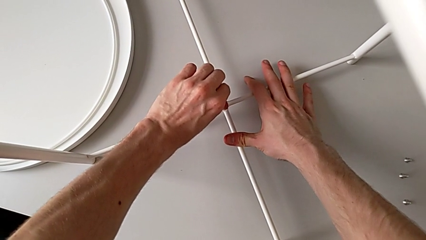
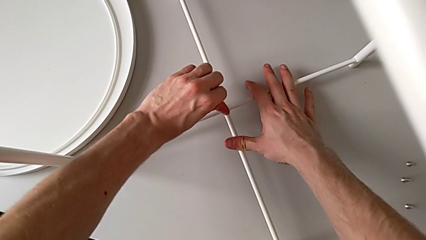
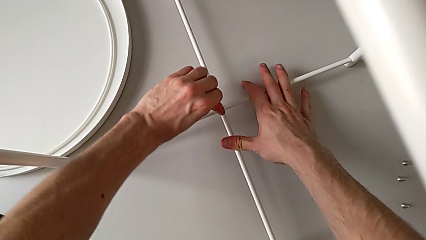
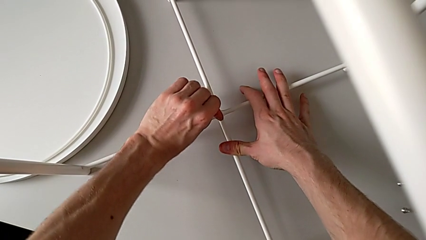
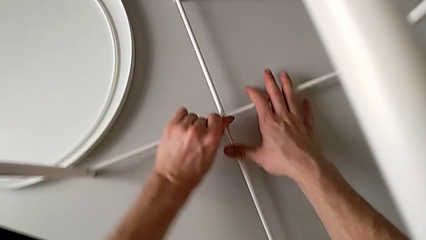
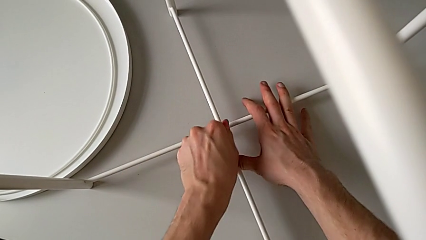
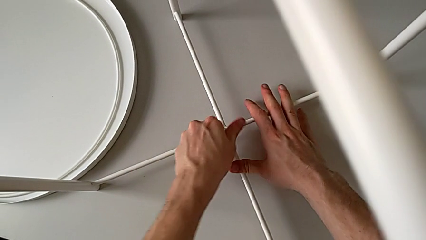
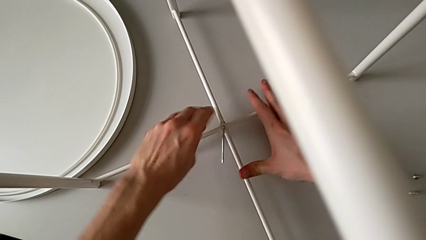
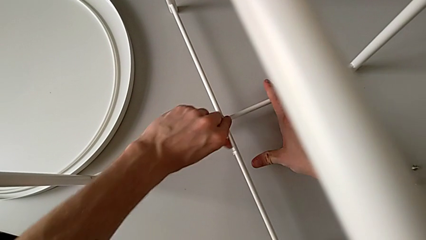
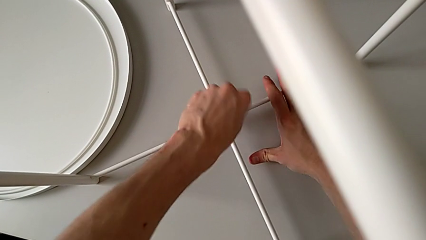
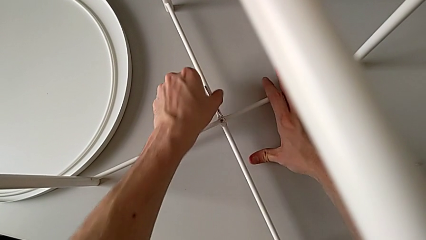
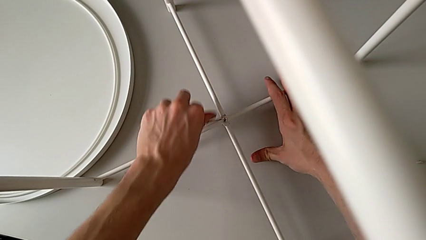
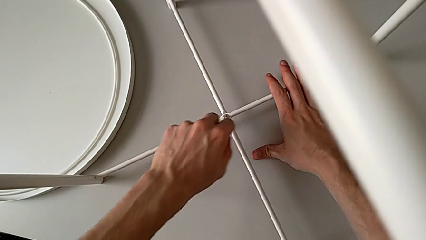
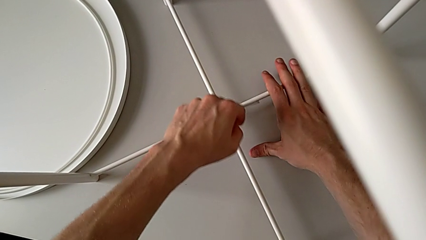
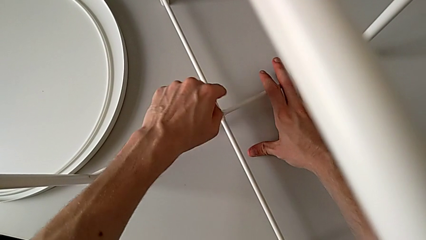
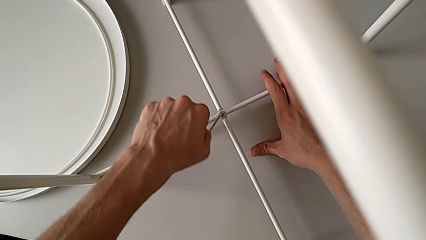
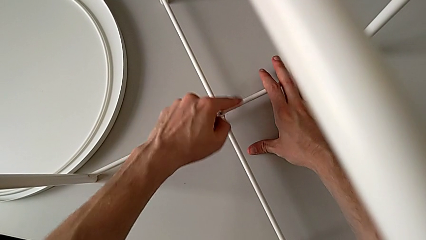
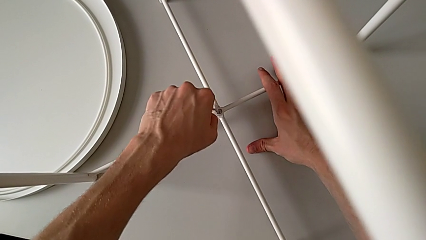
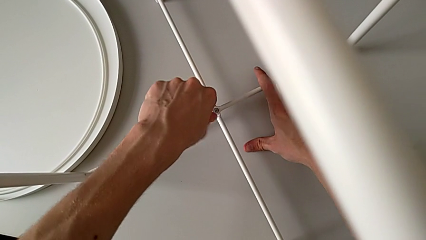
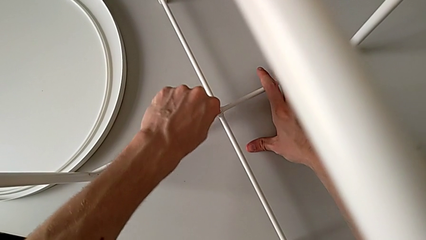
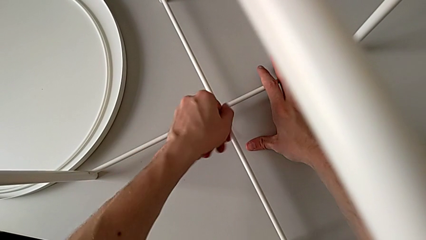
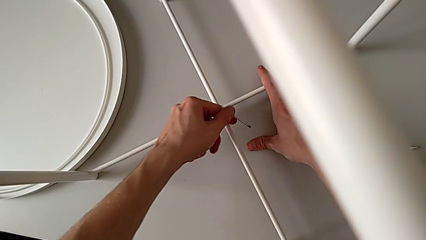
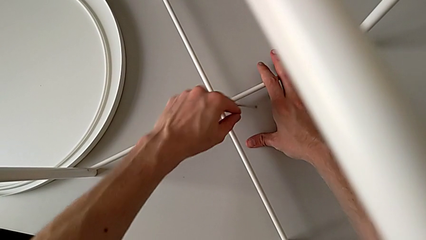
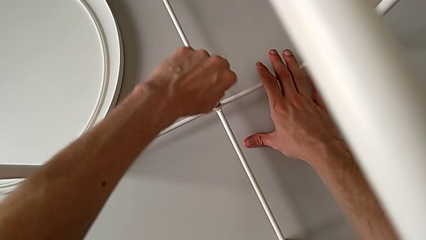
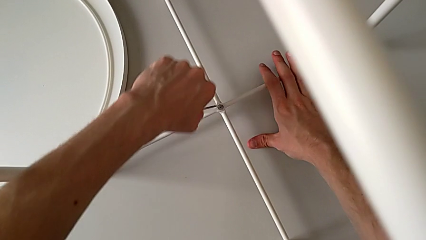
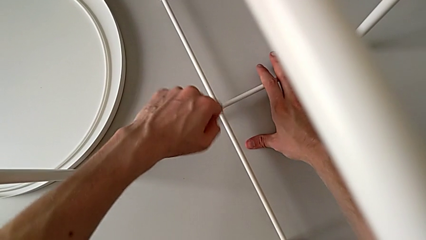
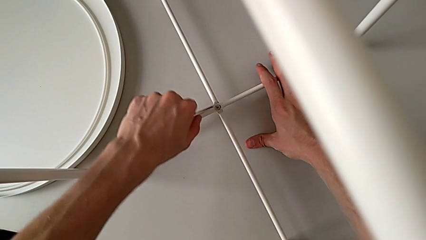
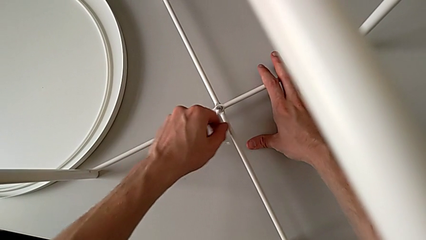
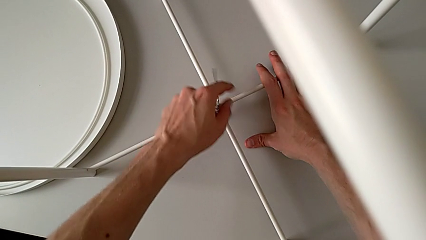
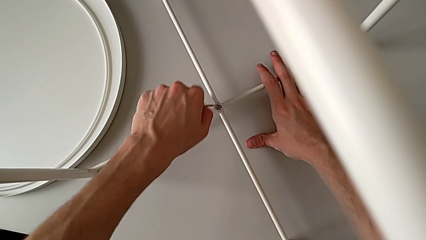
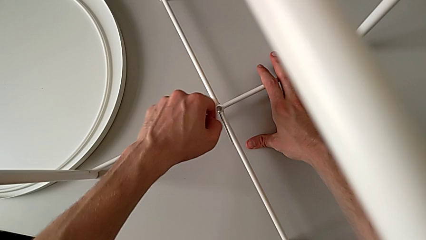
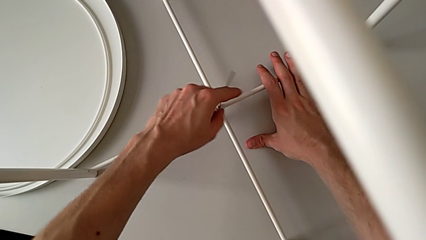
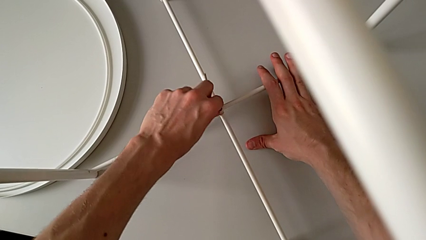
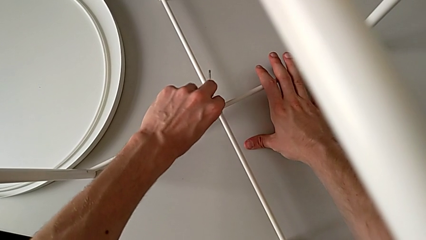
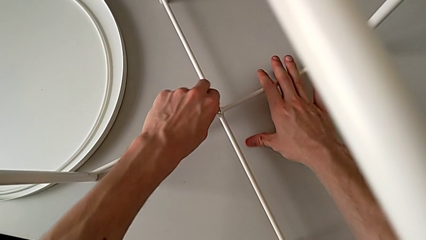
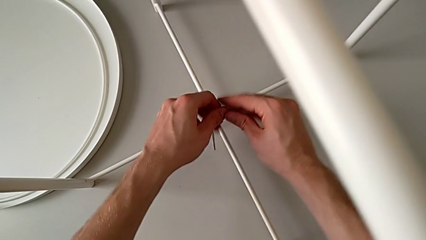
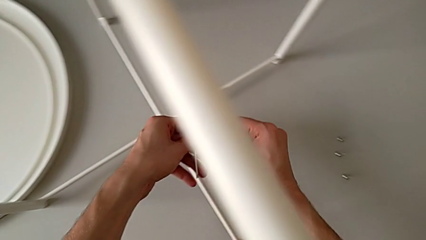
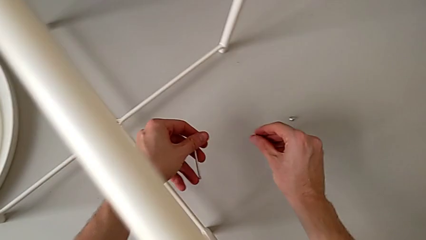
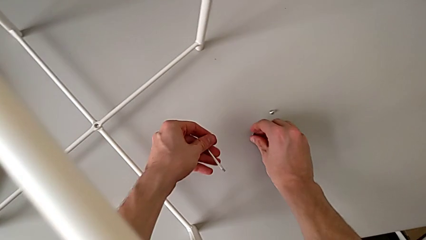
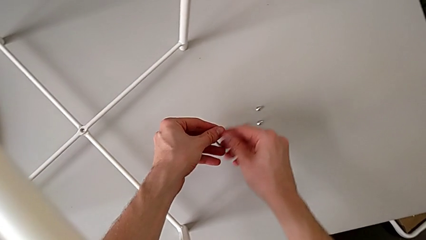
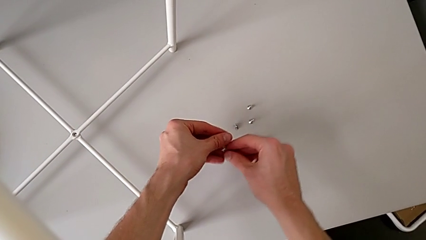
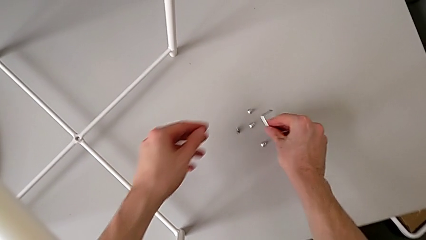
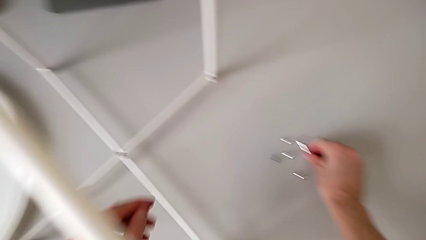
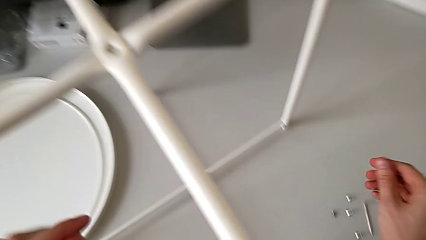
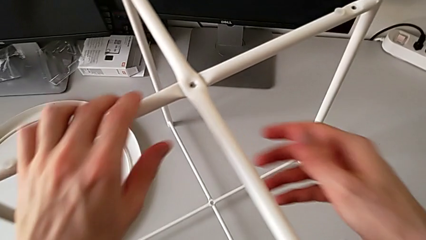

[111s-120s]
The camera wearer is unscrewing the bottom hex socket head of the leg. They unscrew the hex socket head, disassemble it with the left hand, withdraw the Allen wrench with the left hand, place the hex socket head and place the Allen wrench.

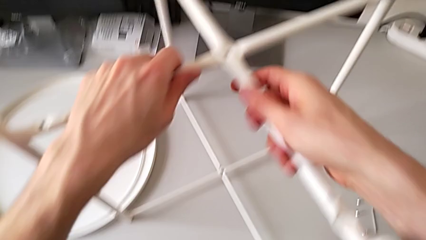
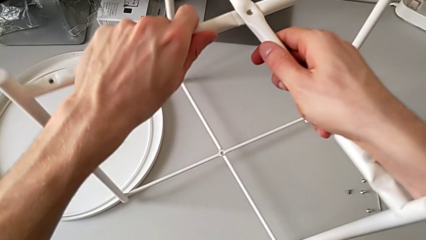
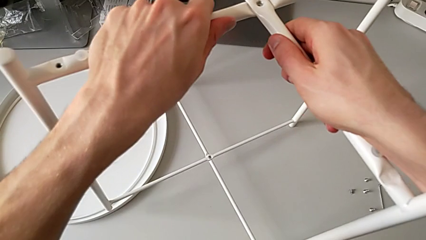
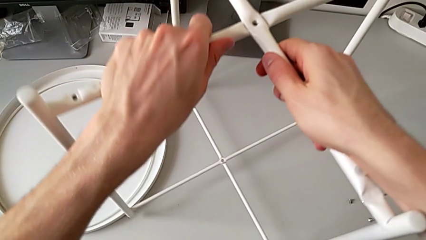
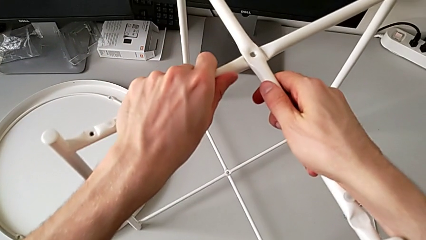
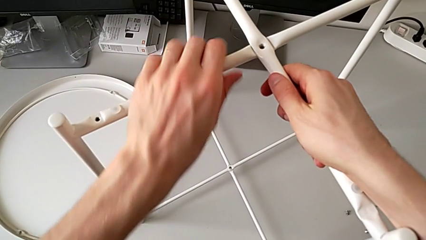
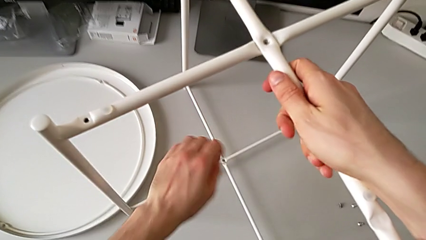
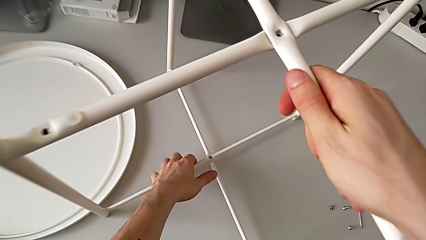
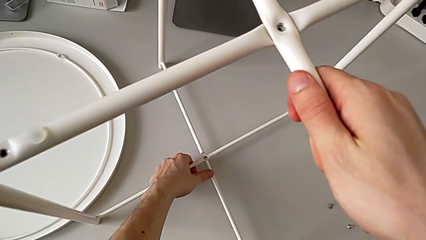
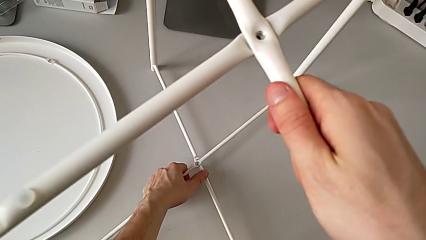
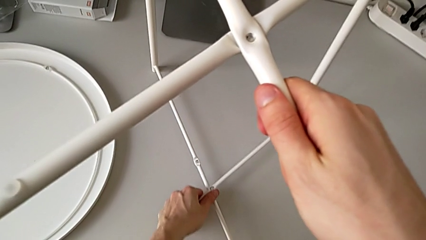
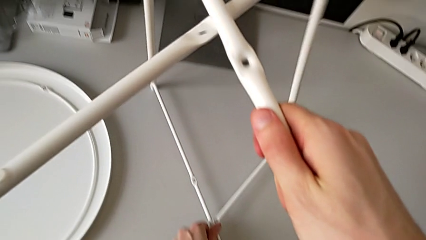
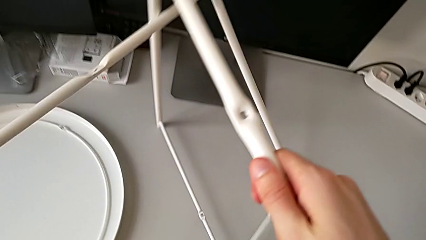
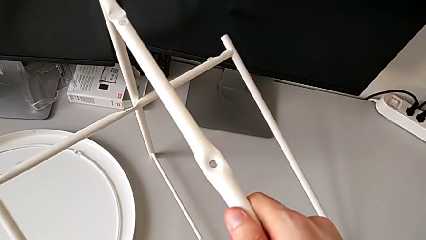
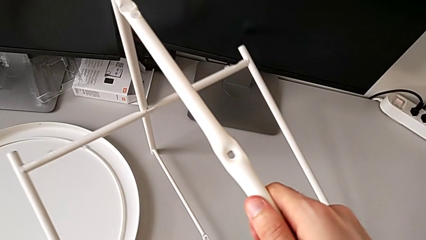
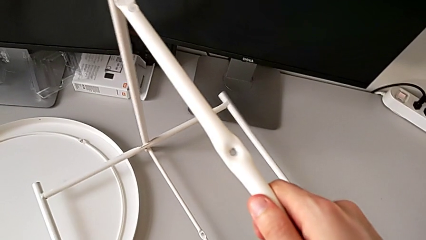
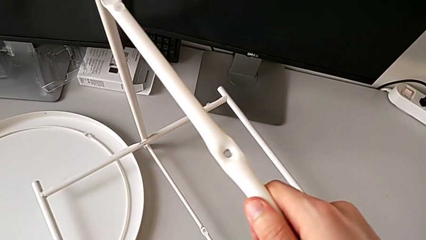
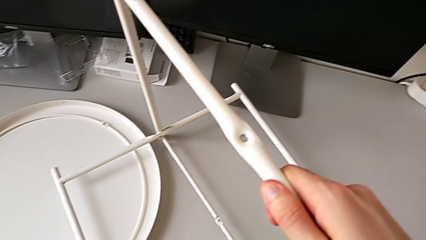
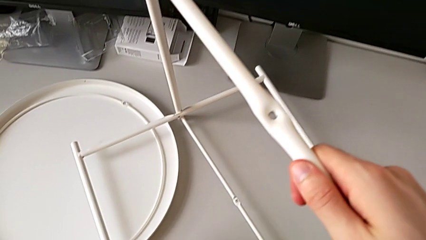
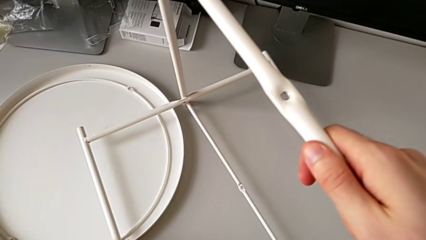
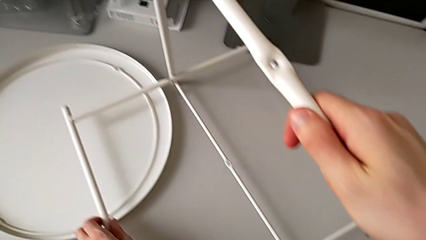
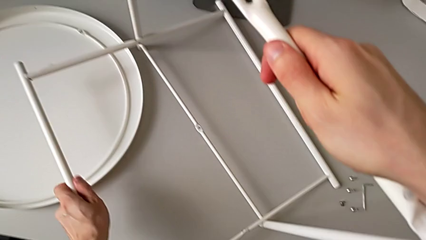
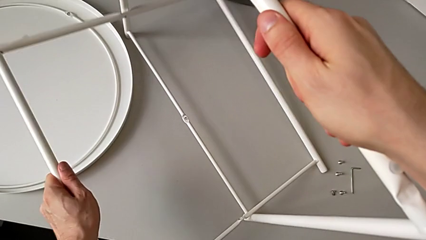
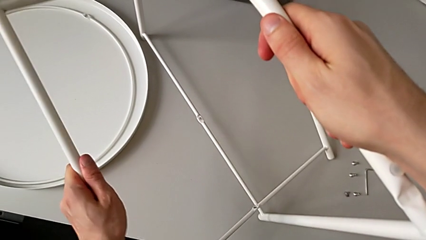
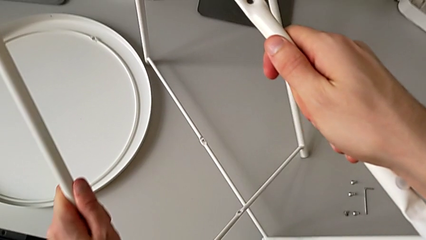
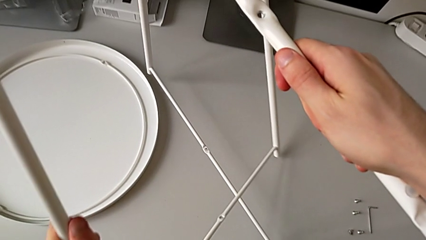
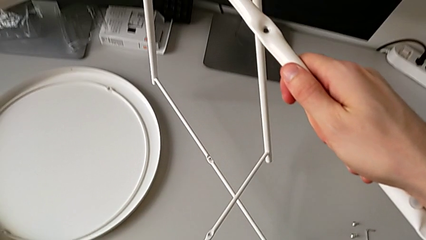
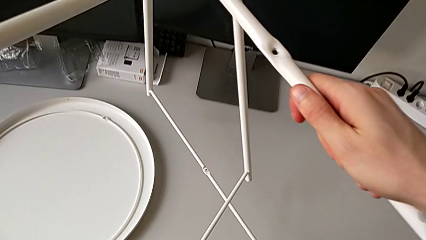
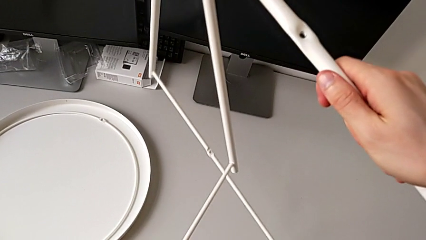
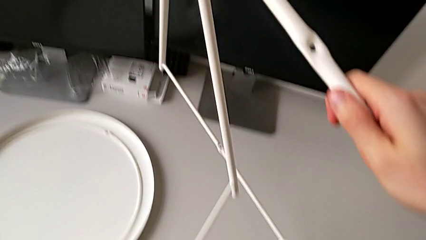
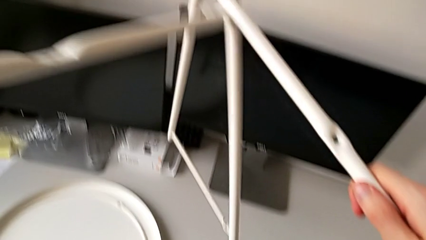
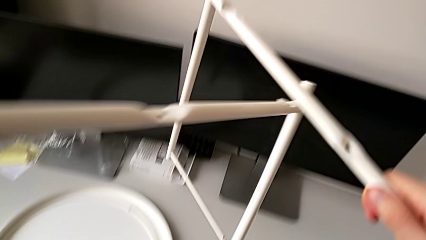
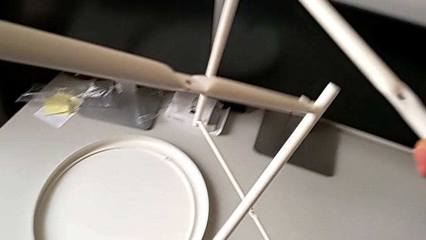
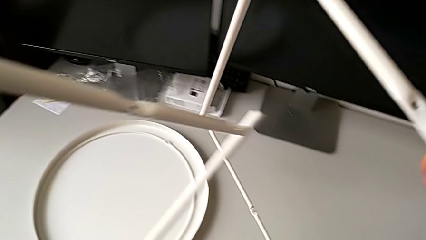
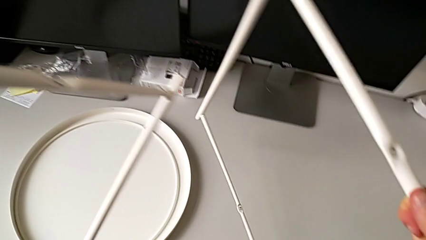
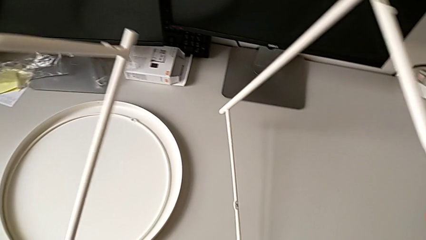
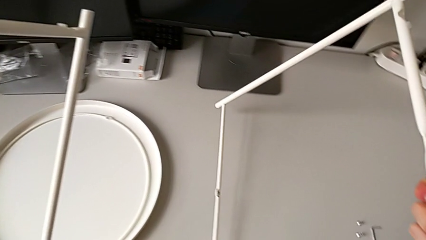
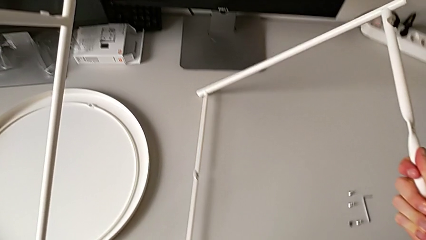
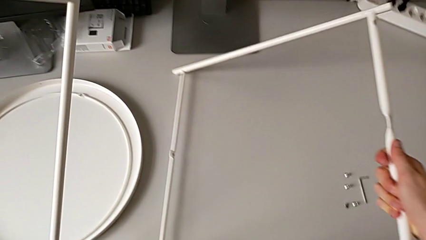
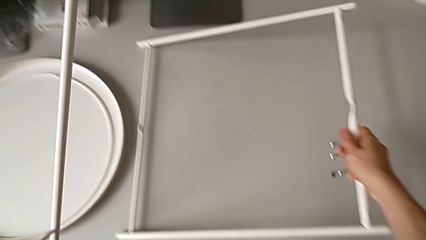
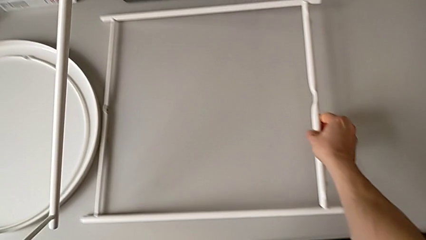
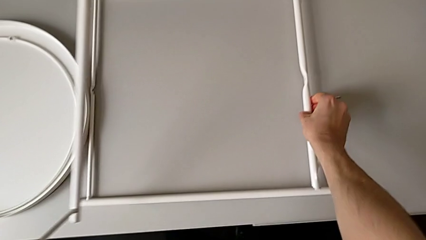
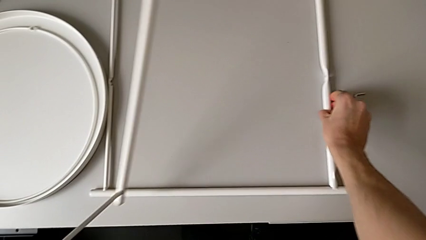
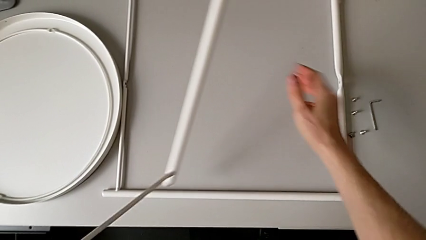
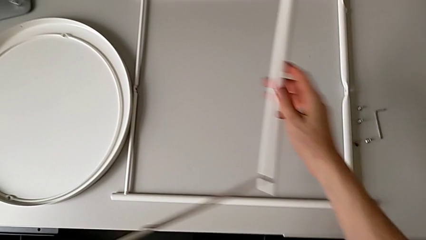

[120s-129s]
The camera wearer is disassembling the legs of the object. They slide the leg, place it, disassemble it and place it.
